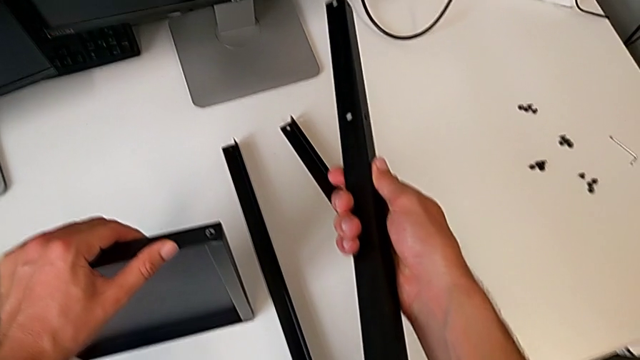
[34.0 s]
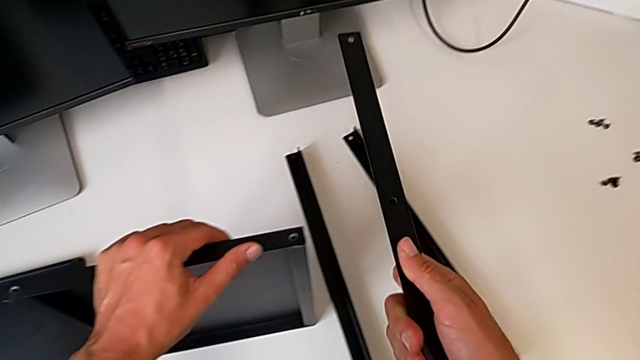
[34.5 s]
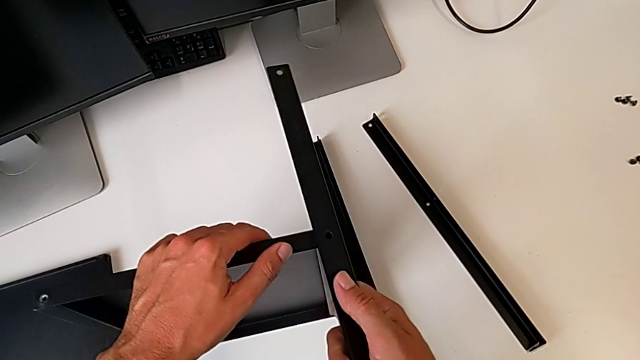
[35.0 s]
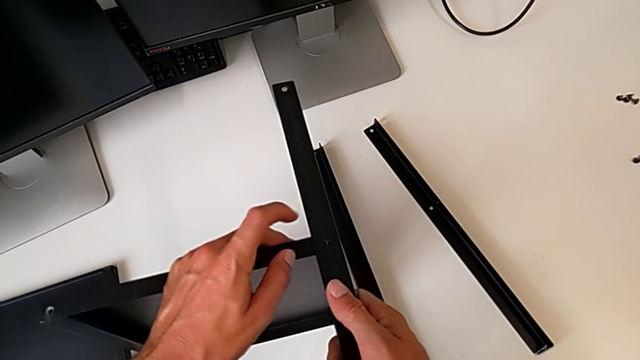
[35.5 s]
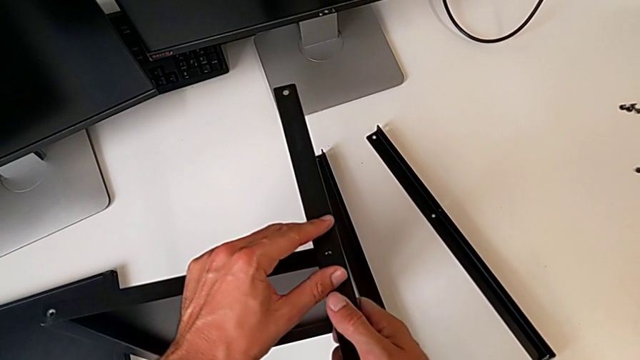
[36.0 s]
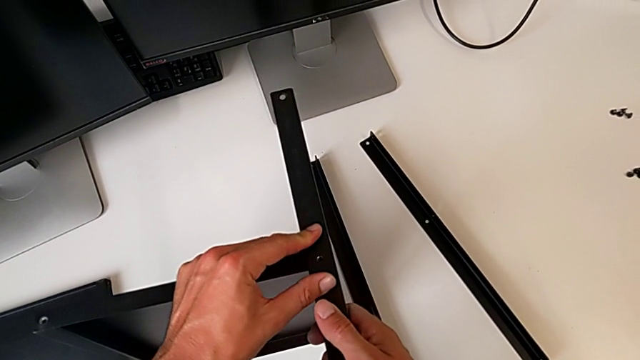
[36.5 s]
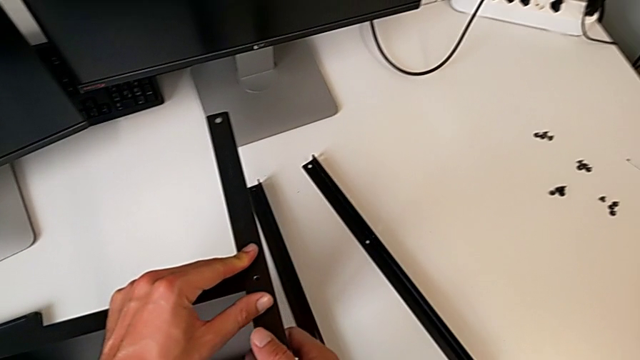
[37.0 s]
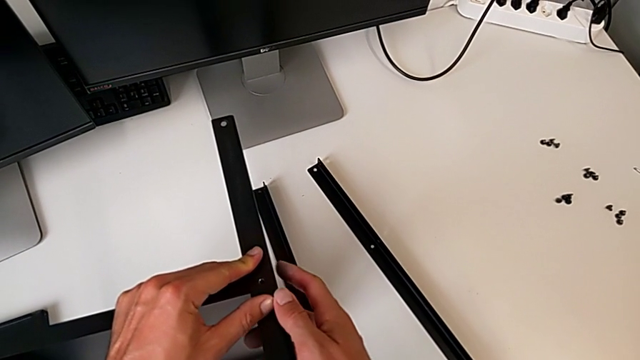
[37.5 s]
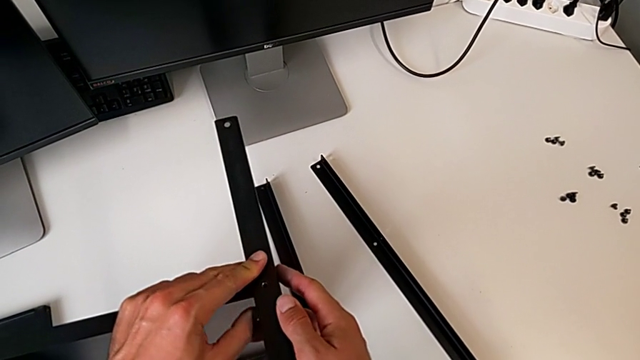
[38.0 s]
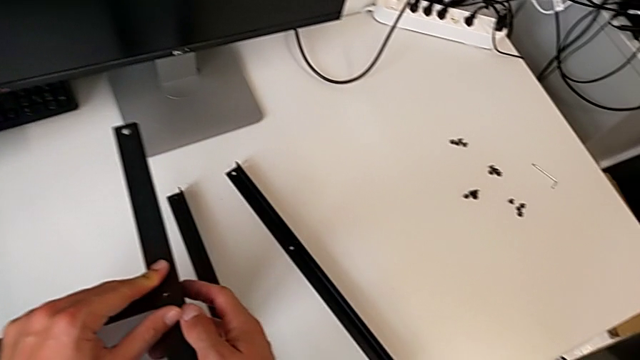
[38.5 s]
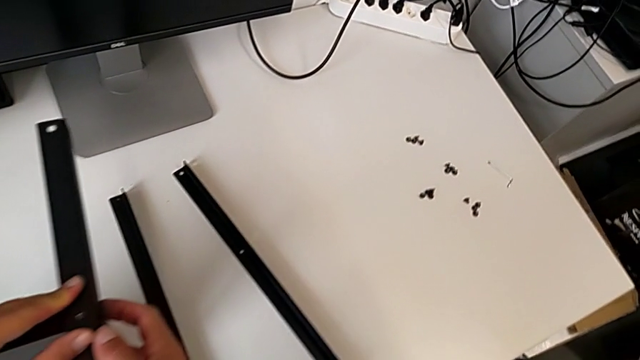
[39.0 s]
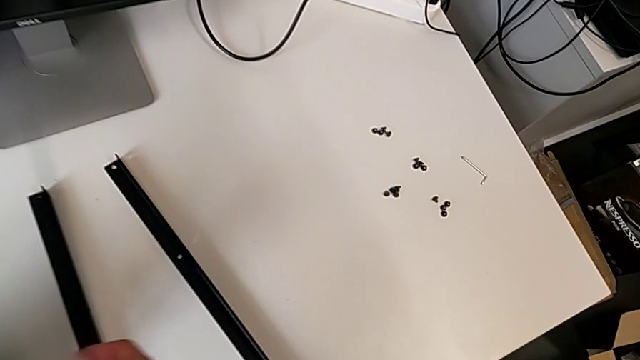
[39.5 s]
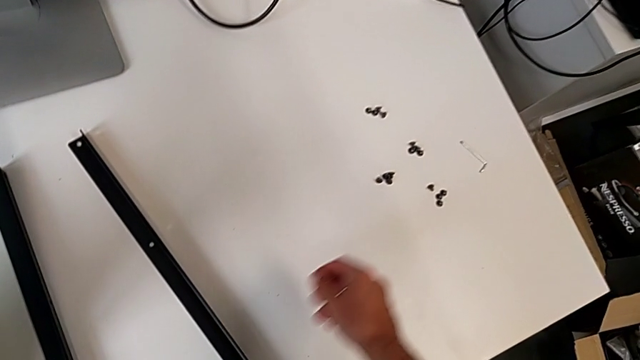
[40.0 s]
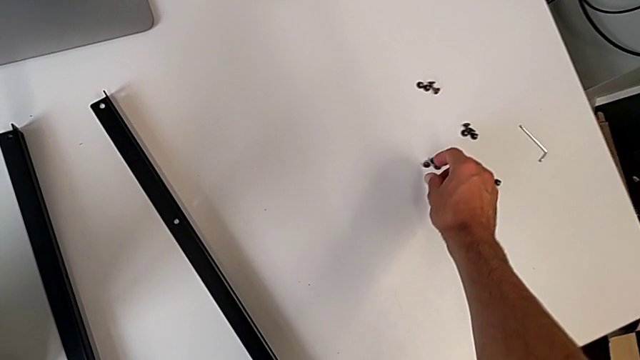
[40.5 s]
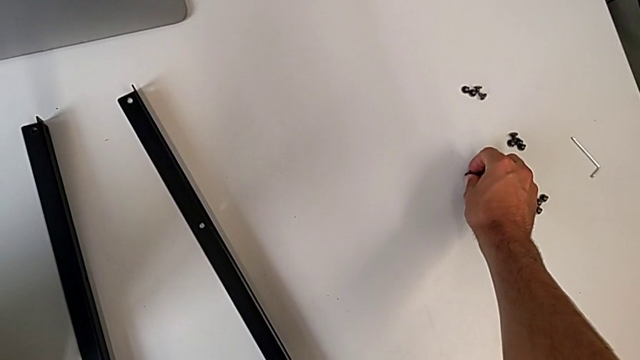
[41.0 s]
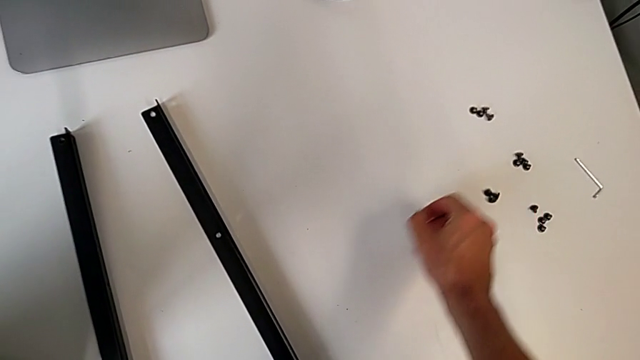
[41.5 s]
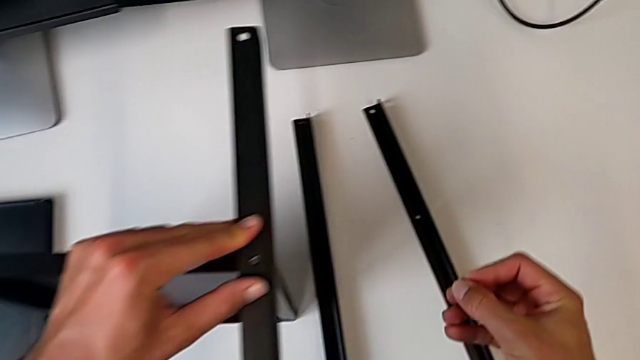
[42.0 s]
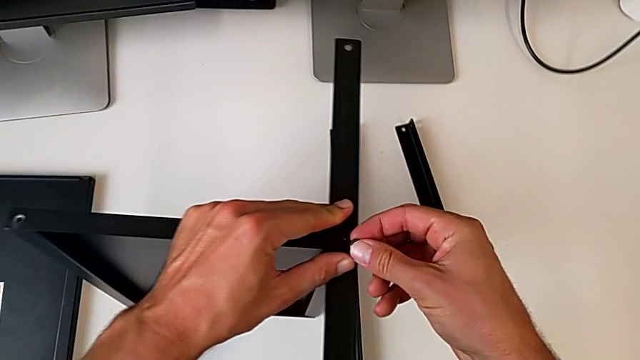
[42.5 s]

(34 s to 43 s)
The camera wearer is assembling the first leg on the shelf. They align the first leg and begin to screw the first hex socket head.

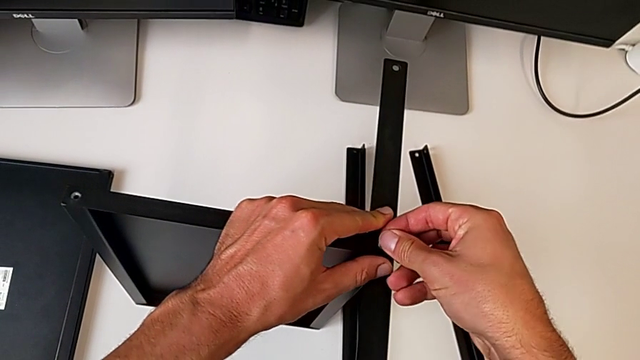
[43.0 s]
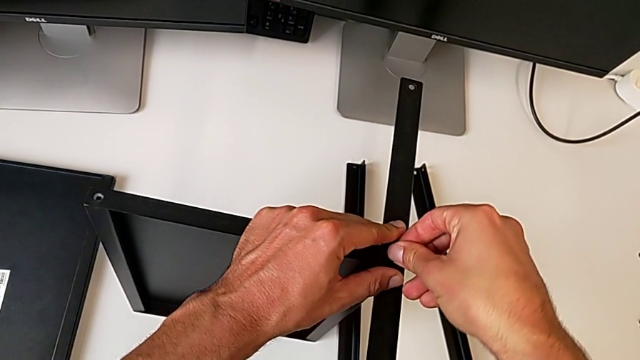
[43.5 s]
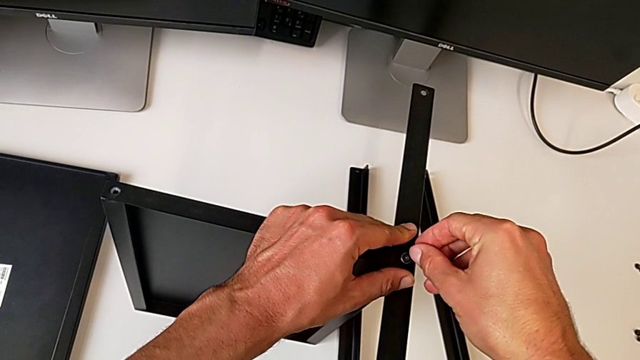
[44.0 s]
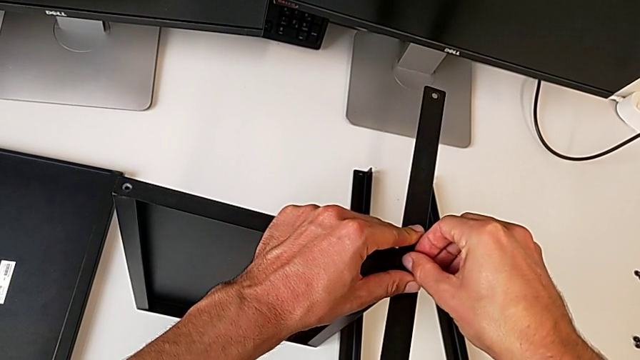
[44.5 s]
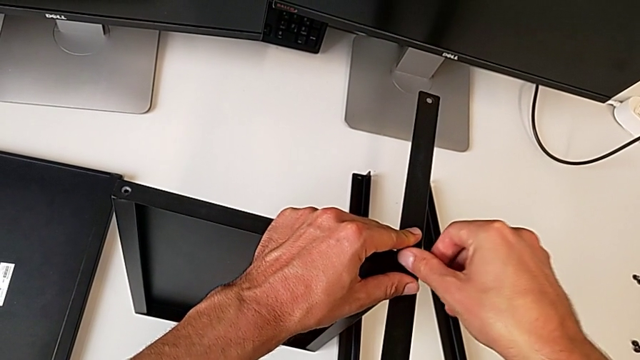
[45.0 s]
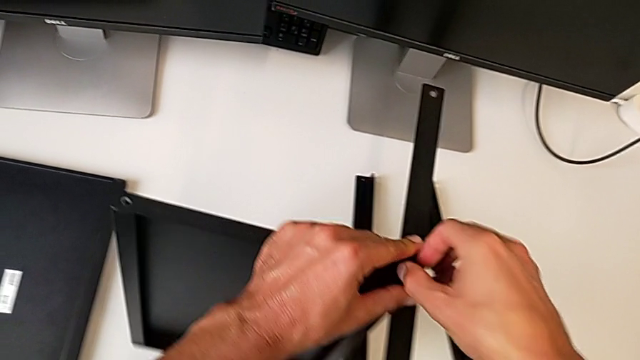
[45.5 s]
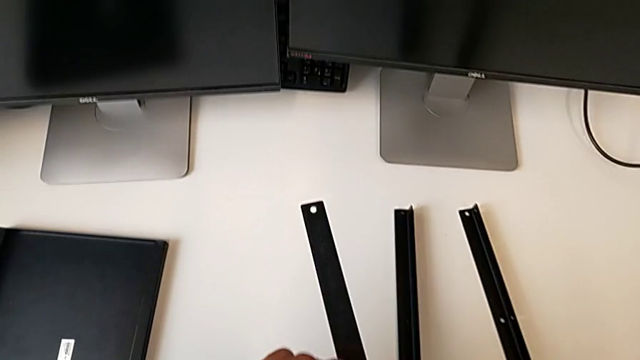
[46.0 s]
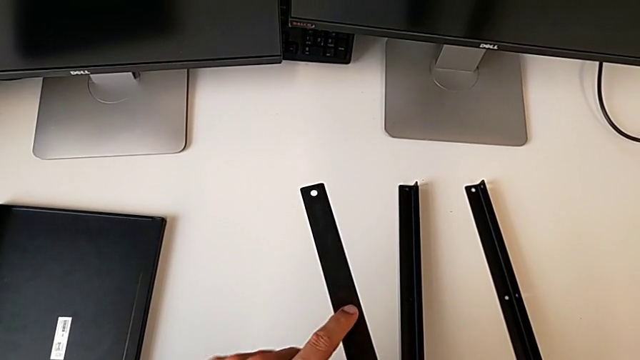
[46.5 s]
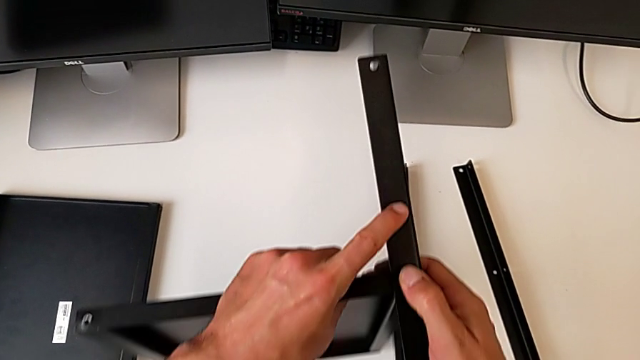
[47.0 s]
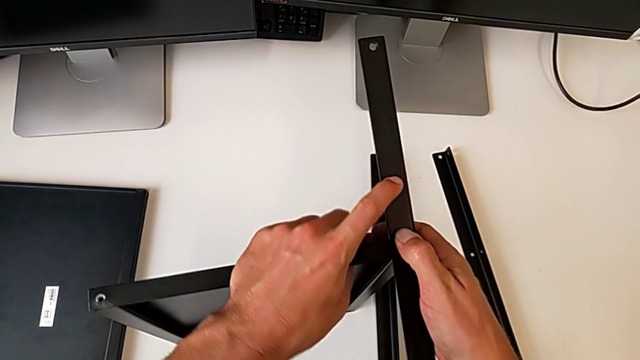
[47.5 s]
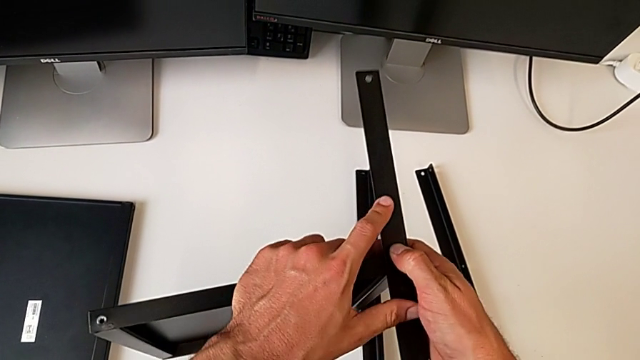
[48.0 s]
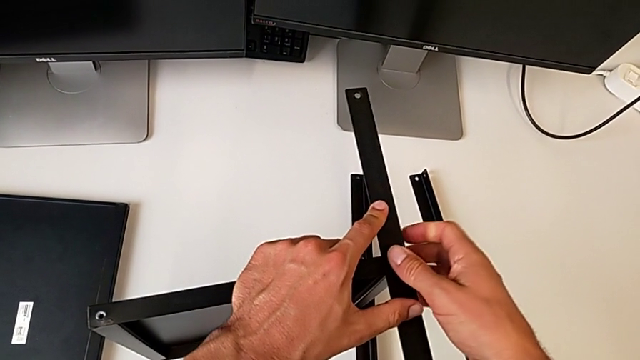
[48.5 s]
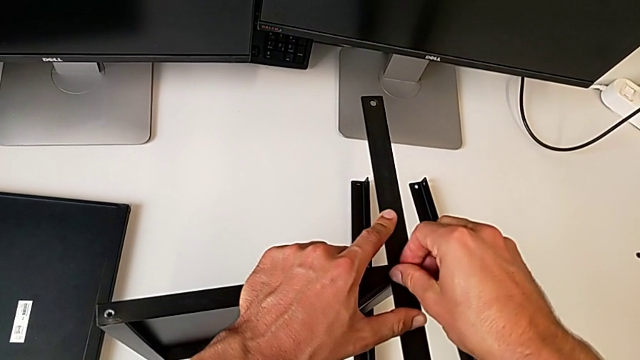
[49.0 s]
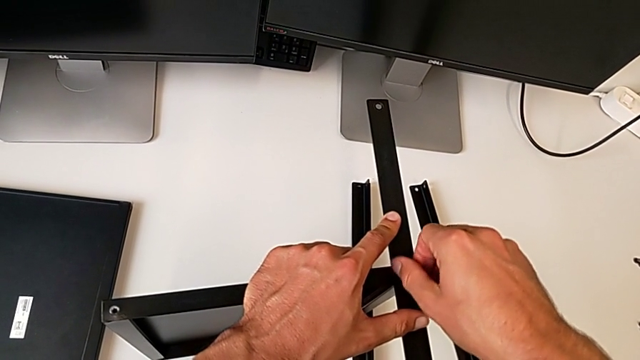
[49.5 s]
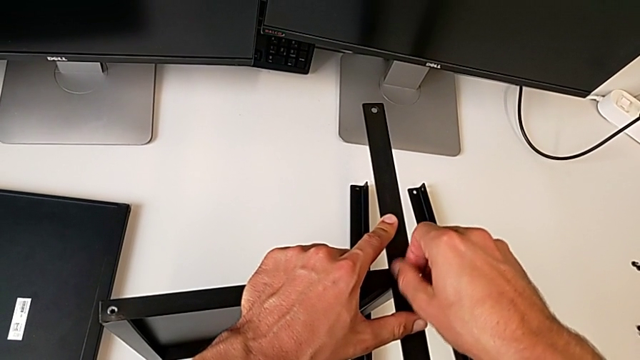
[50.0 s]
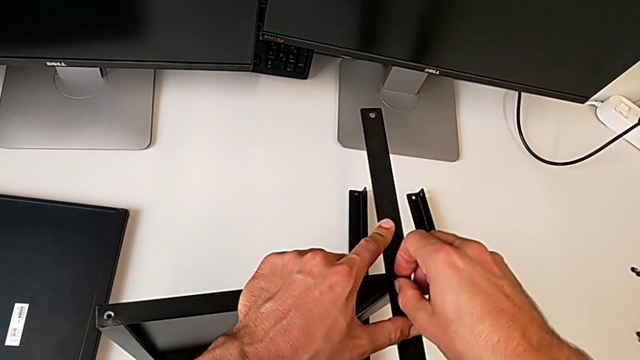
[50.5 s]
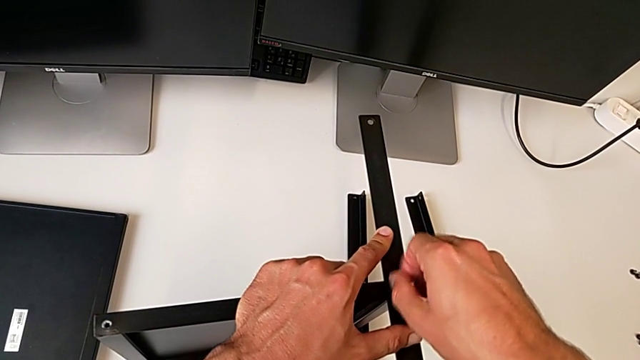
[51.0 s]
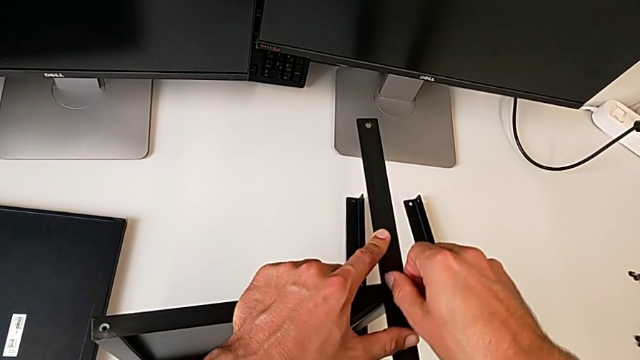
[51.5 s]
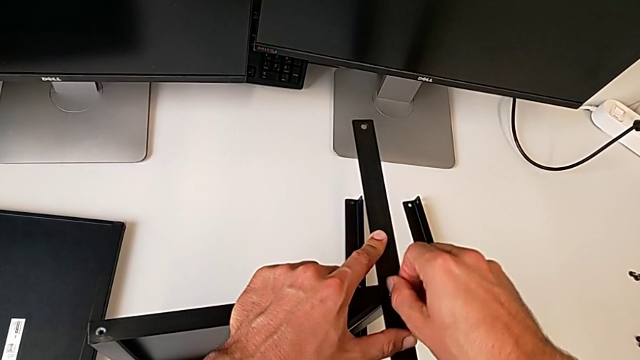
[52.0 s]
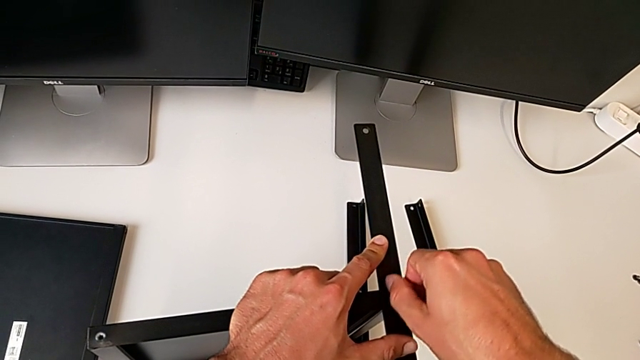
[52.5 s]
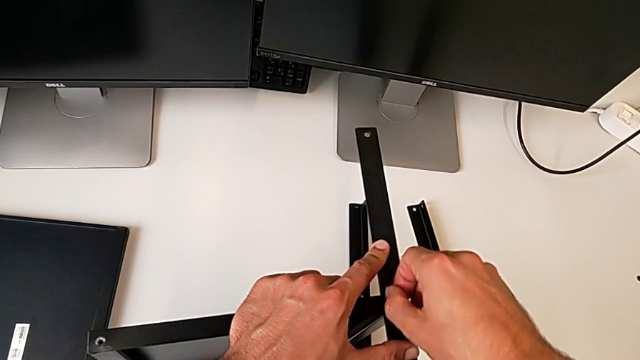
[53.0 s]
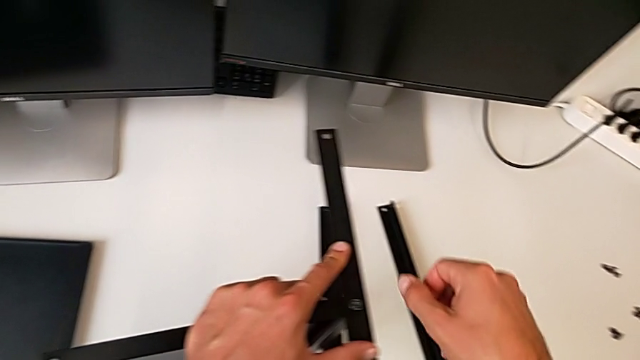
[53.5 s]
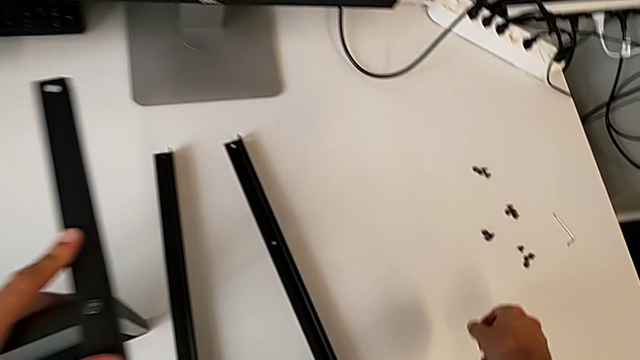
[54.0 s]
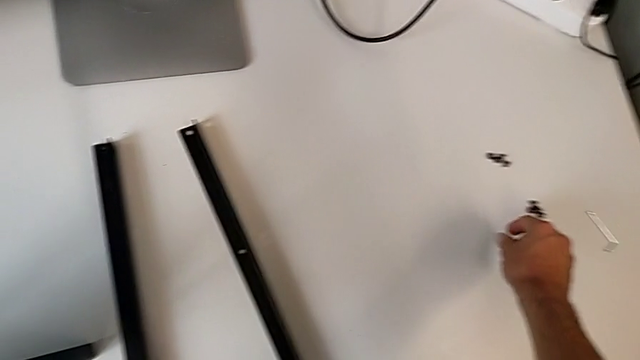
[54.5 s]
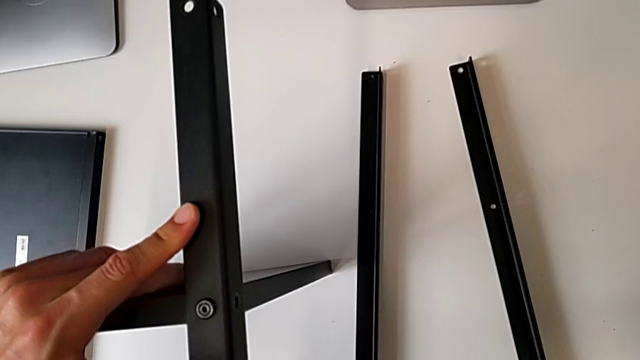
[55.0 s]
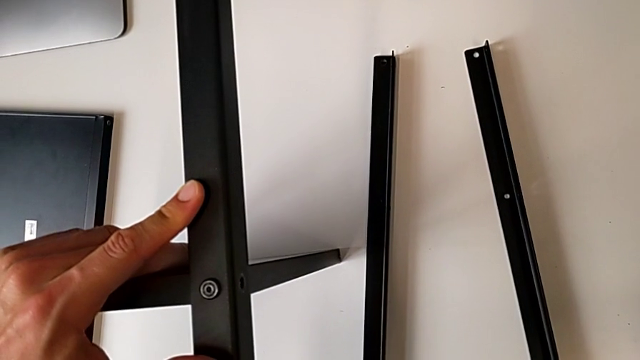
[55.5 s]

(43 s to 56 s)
The camera wearer is assembling the first leg on the shelf. They keep screwing the first hex socket head and begin to screw the second hex socket head.
